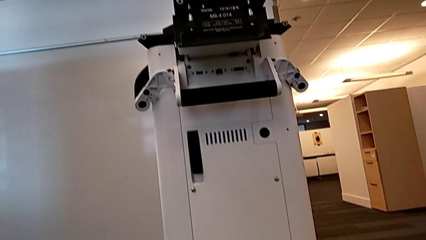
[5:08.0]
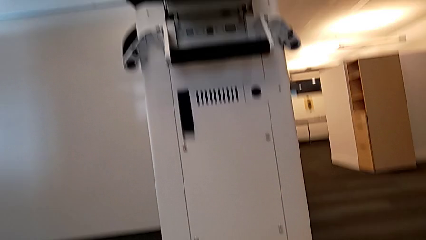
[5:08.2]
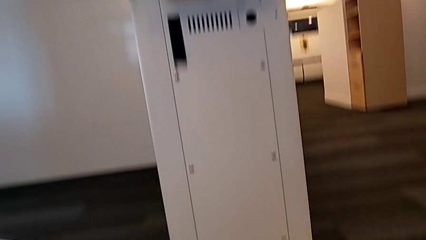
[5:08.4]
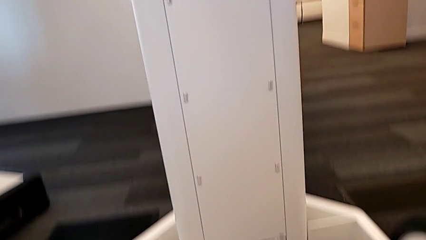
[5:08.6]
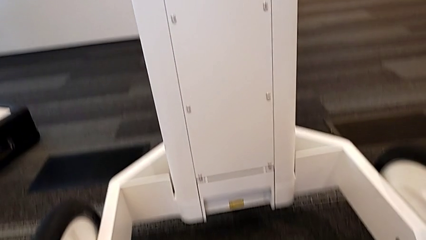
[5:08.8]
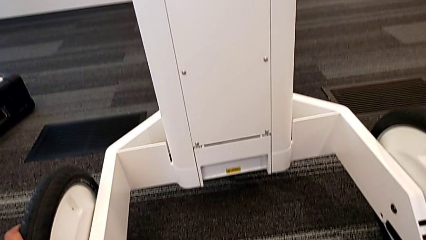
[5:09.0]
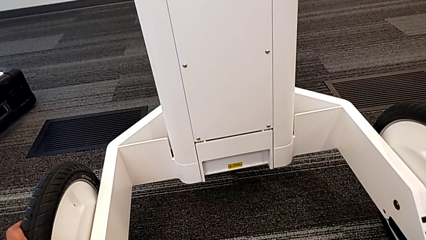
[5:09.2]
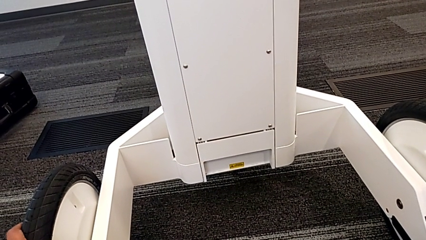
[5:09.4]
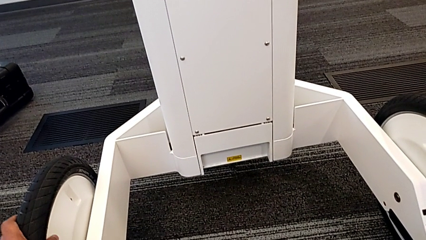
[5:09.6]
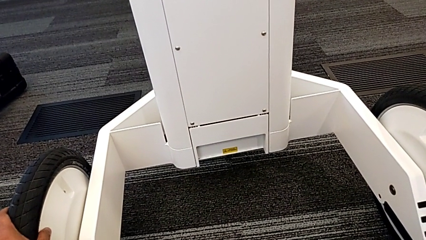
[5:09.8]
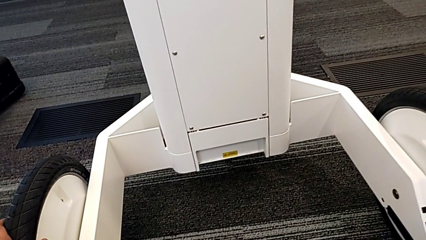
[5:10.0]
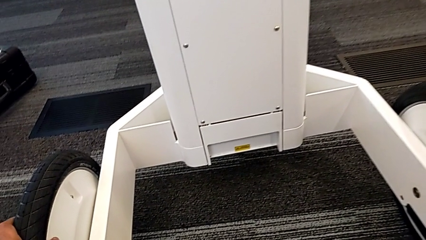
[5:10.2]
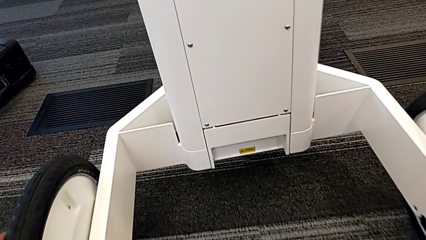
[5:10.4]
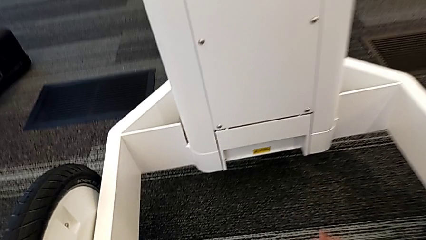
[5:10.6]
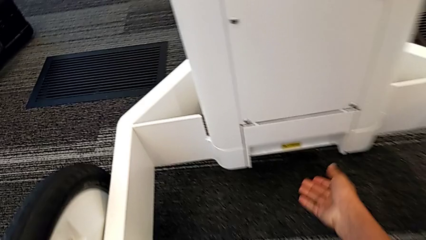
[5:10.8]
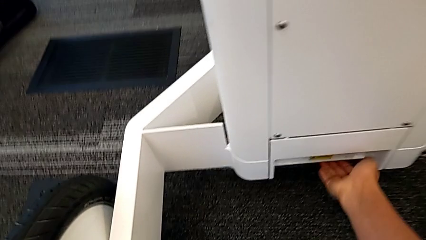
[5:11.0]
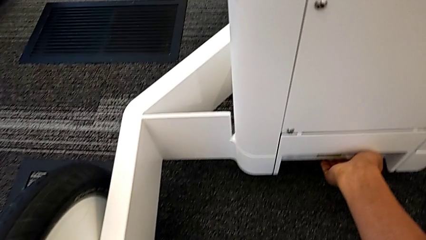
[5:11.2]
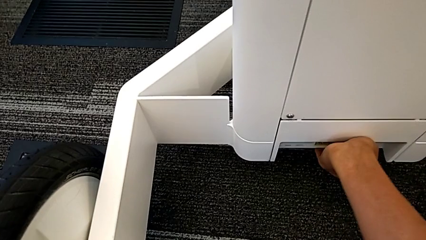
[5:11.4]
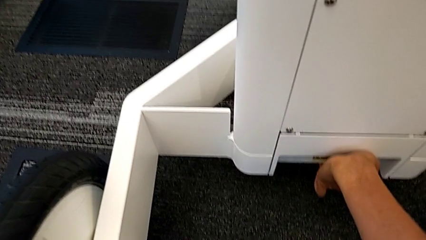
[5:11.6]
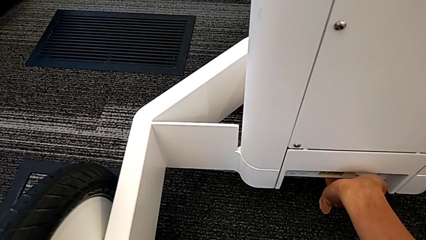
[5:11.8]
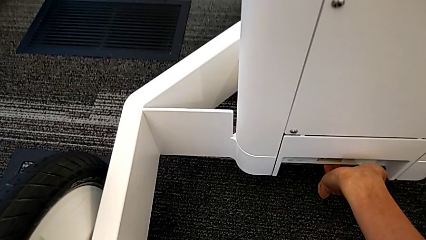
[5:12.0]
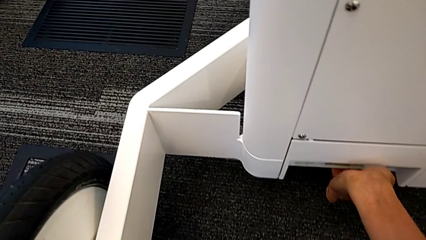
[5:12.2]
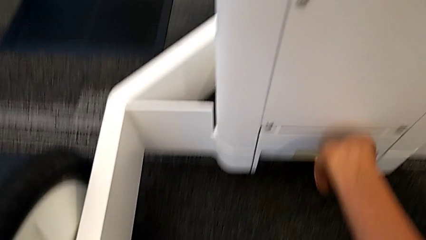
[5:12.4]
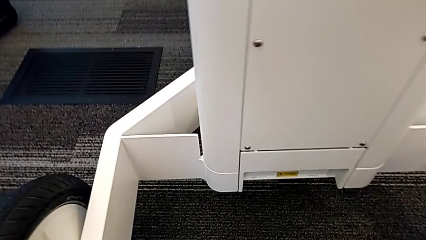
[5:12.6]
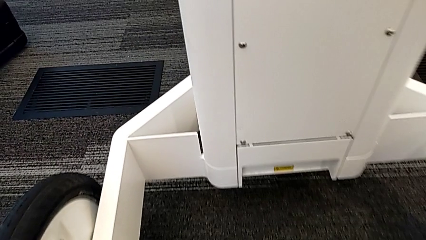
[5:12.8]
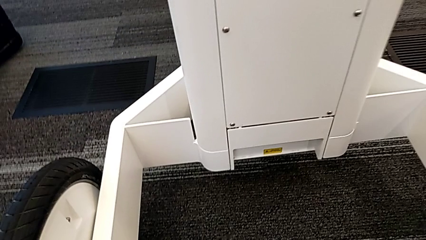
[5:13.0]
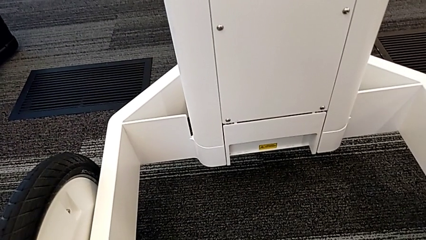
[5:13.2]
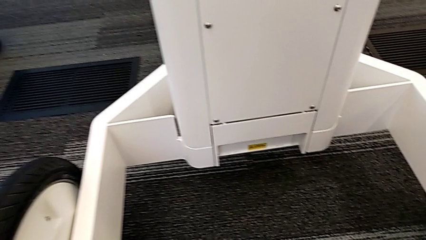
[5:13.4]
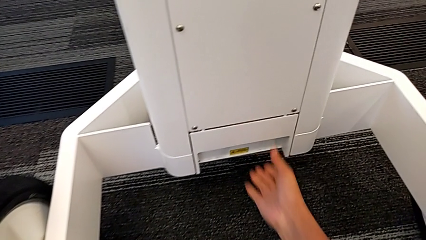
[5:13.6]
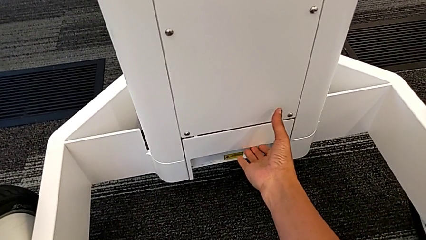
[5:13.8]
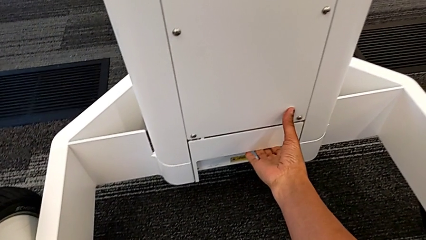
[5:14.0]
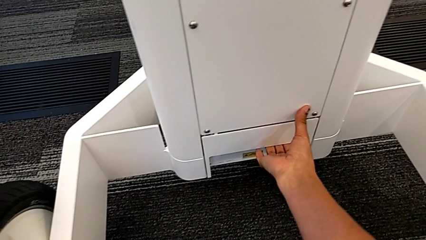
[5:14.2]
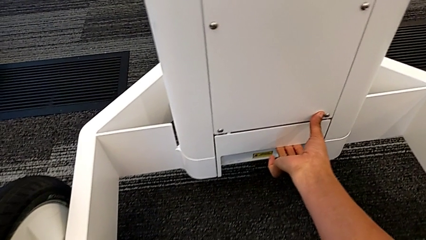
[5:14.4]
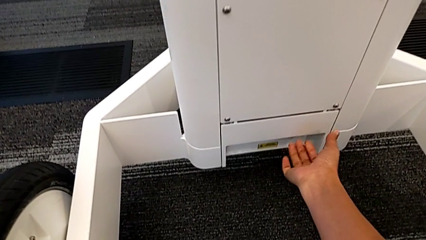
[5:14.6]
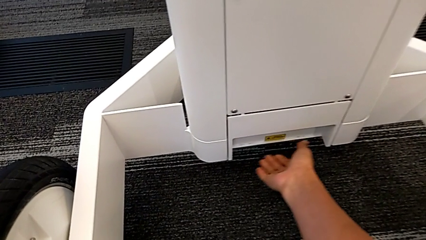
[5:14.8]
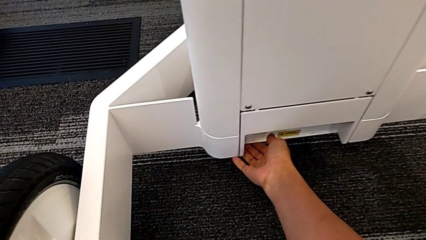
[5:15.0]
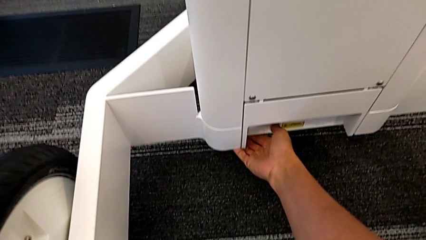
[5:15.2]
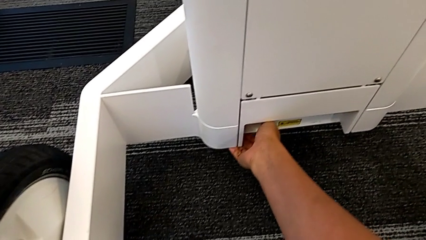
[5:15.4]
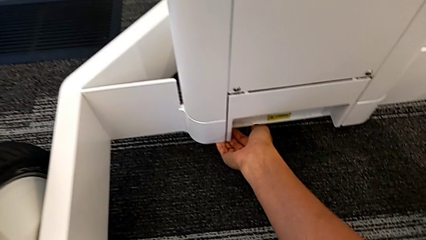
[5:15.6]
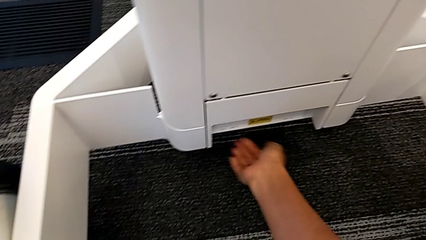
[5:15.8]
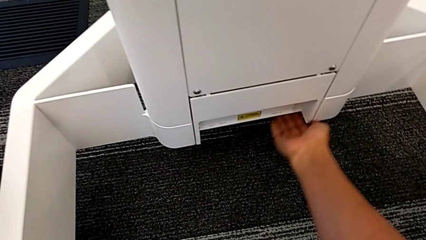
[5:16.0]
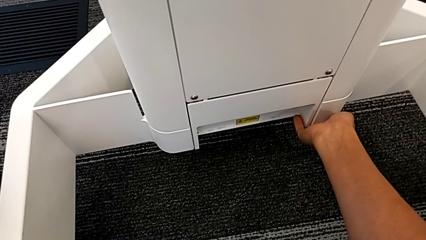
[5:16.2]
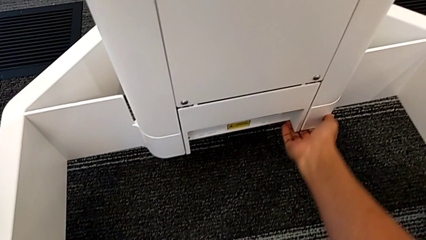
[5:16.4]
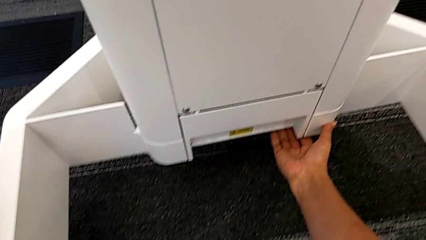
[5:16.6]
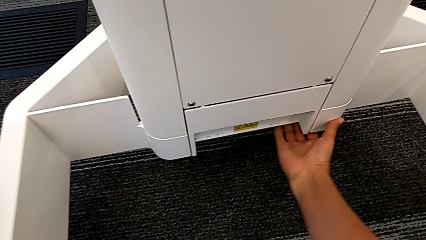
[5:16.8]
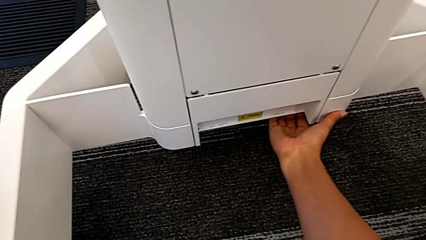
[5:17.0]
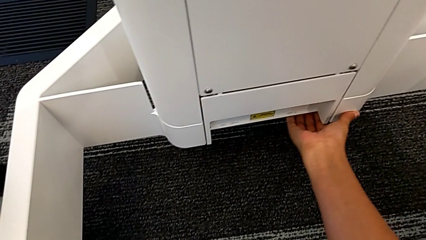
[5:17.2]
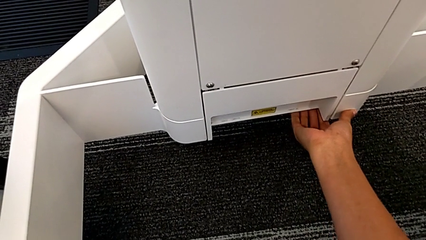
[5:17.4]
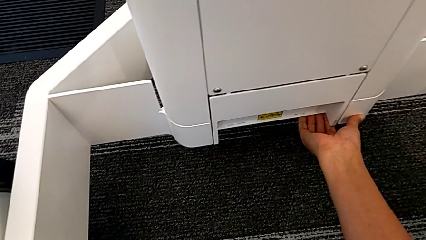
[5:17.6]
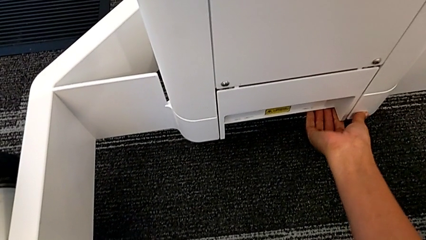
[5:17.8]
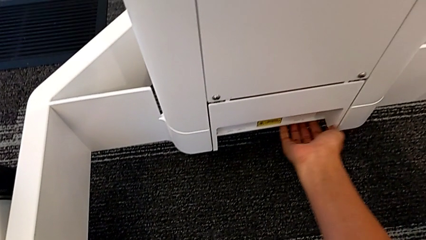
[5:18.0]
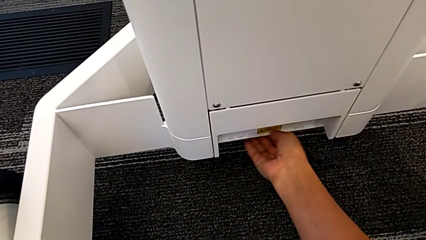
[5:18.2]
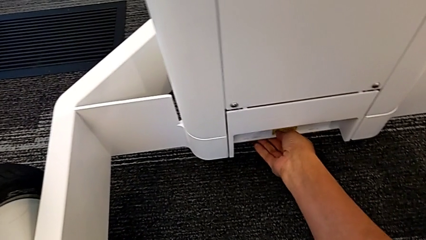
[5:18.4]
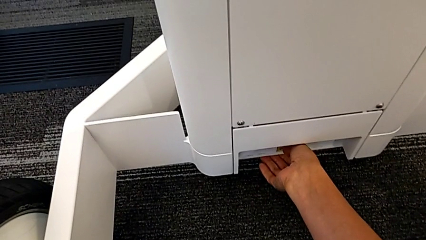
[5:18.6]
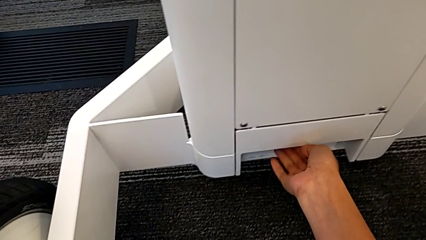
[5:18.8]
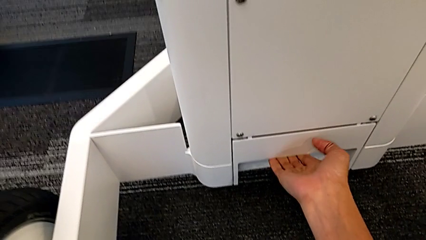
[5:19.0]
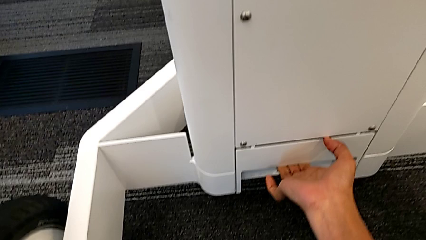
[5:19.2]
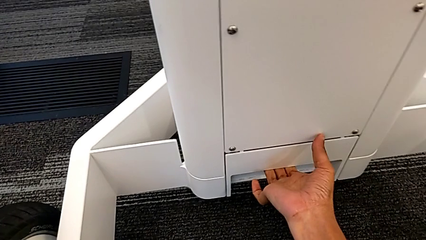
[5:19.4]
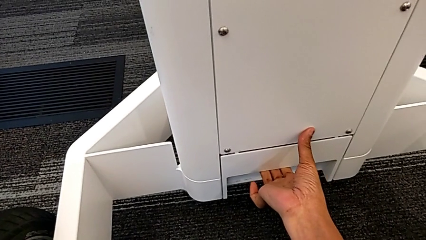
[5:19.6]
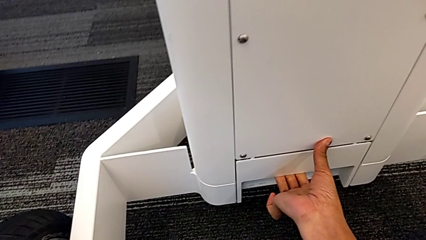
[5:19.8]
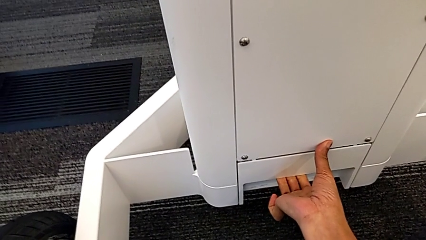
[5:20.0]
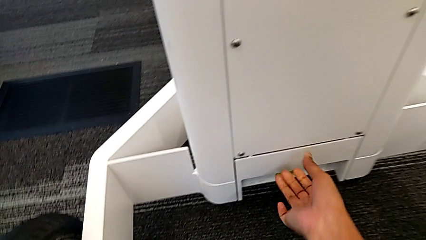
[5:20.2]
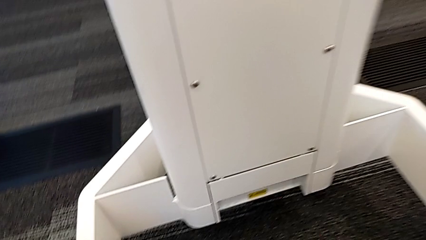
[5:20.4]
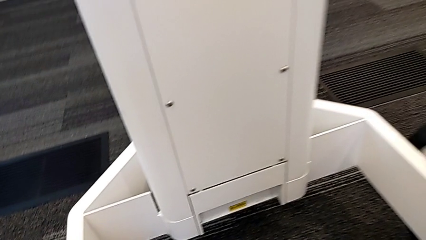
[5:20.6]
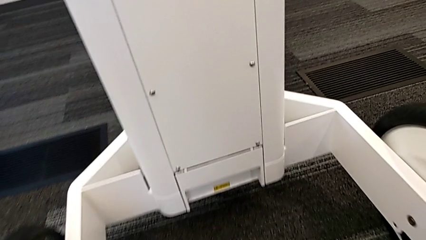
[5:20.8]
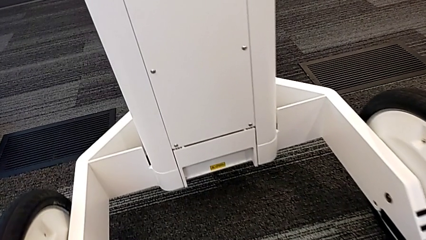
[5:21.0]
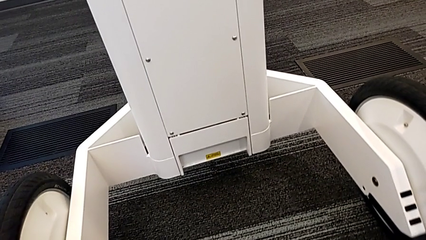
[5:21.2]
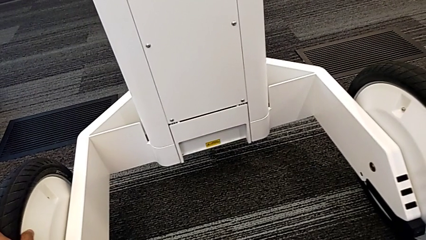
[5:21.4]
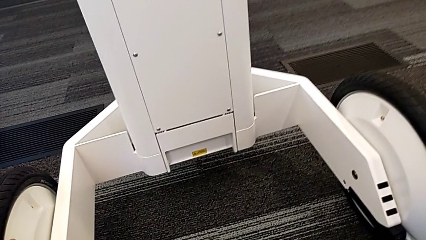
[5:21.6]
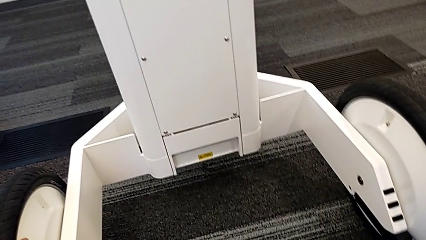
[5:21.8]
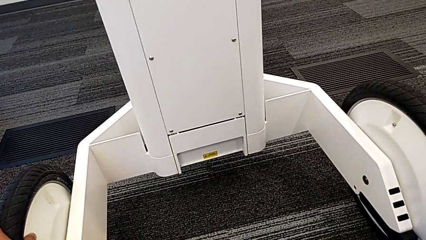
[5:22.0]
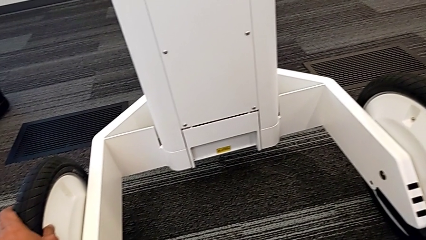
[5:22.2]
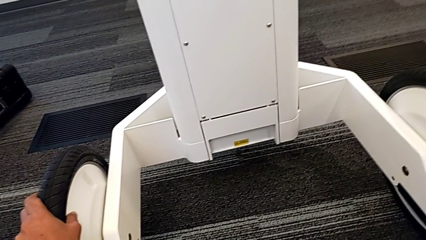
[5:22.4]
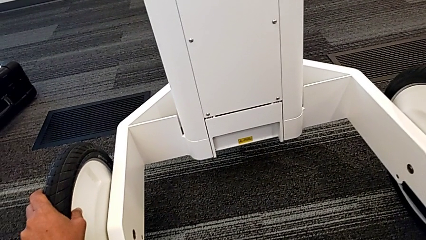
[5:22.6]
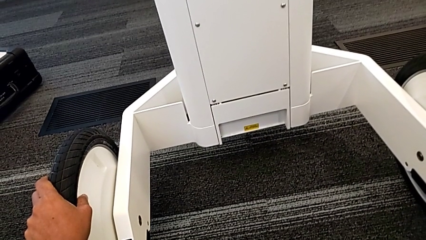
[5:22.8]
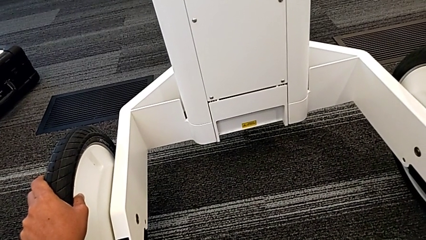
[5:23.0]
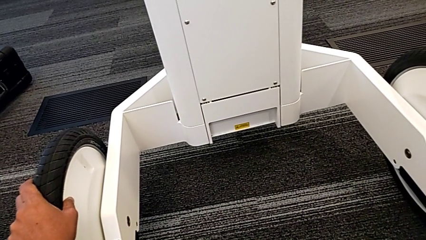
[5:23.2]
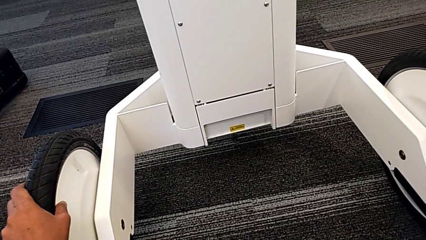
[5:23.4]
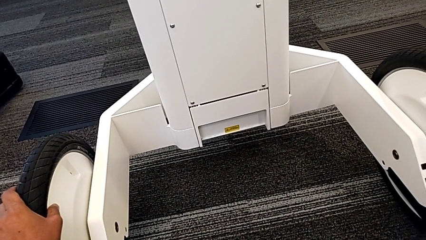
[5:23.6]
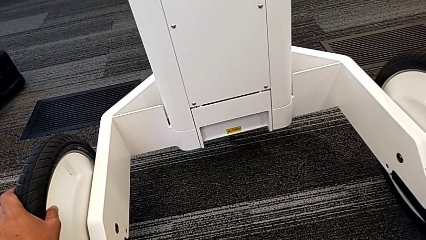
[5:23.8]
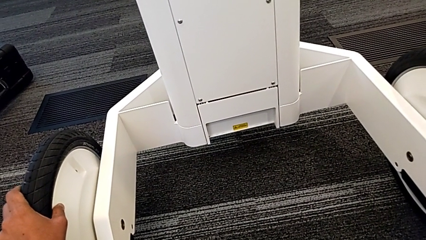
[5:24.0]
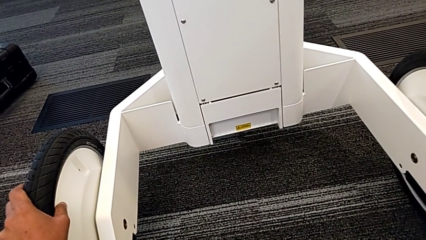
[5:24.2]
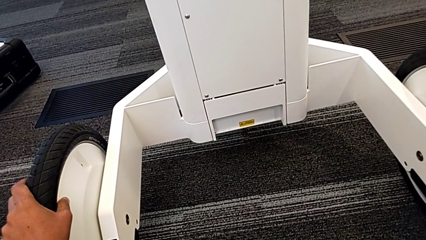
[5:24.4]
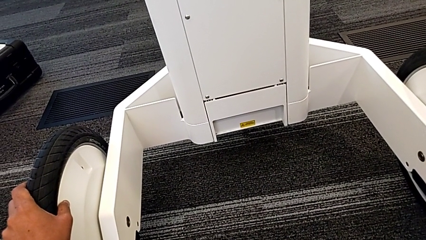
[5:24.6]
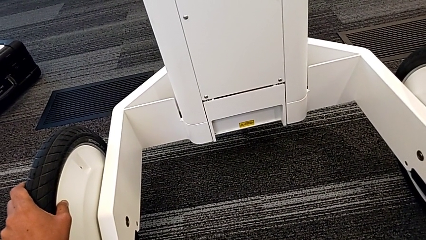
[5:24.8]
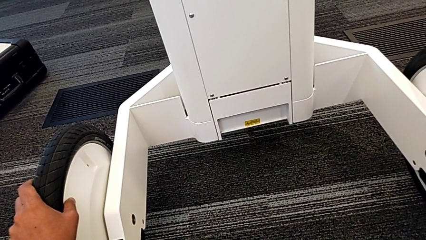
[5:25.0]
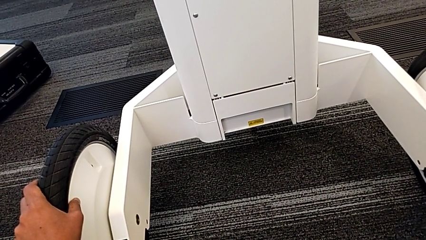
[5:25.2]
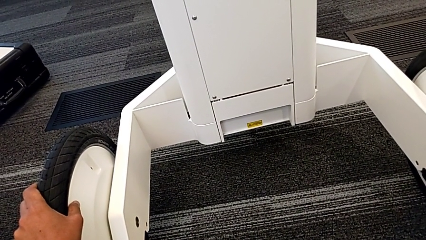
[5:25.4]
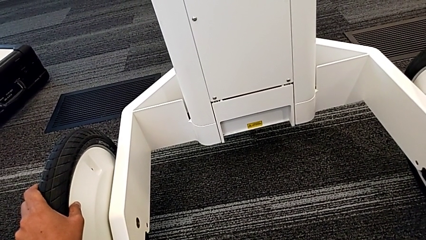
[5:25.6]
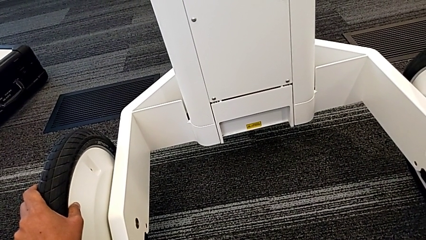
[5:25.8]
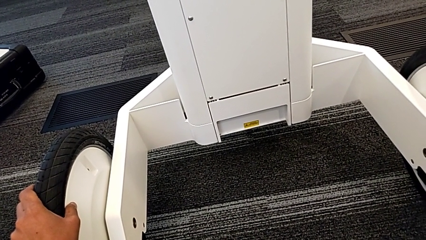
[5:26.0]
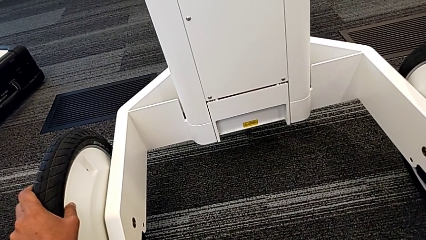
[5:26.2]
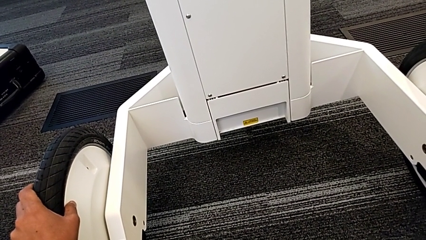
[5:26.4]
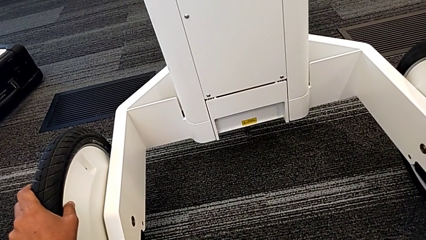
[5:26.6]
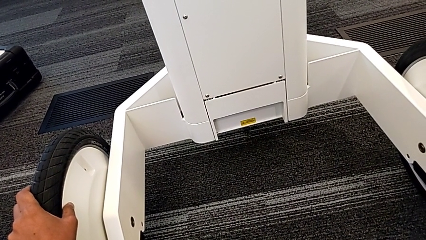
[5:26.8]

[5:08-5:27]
The camera wearer is attempting to pull out the bottom M6 body. They grab the M6 body lock.
